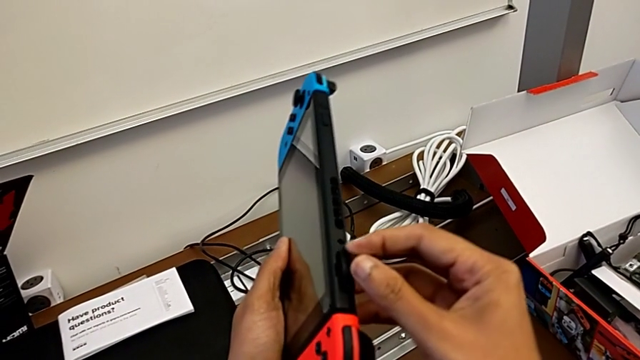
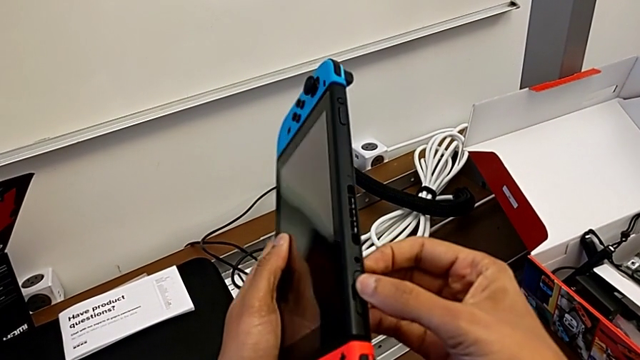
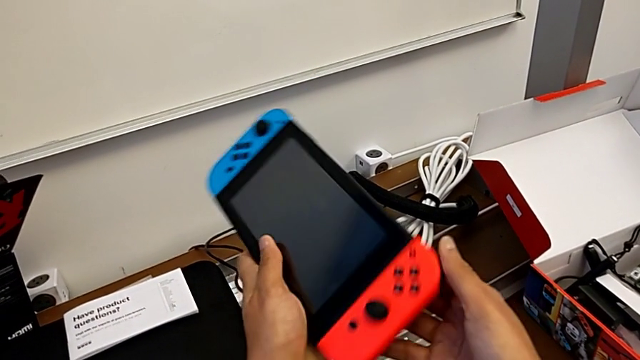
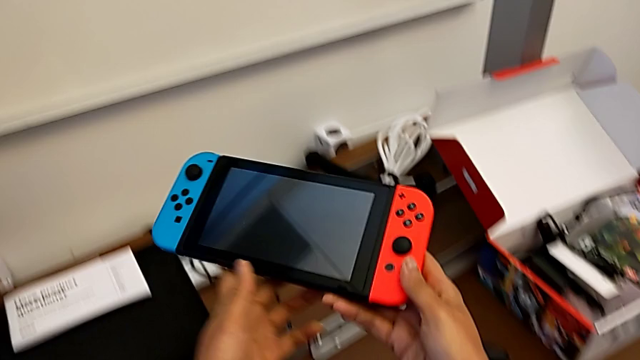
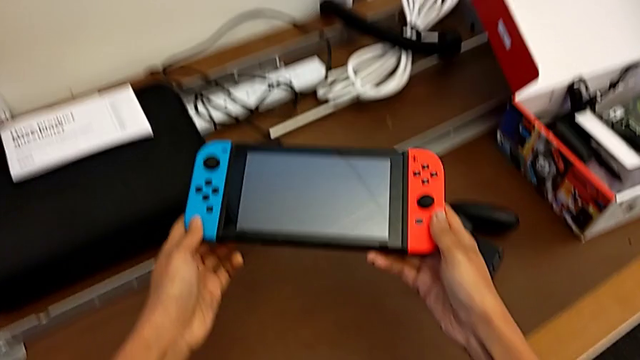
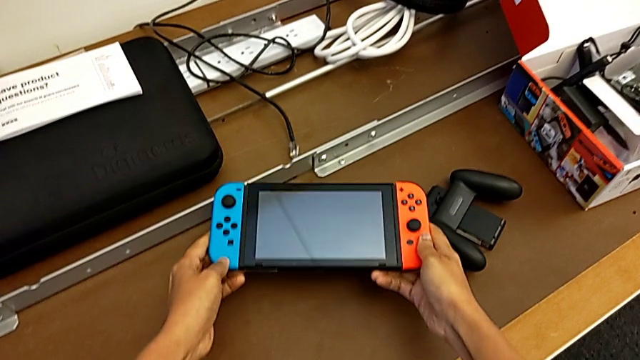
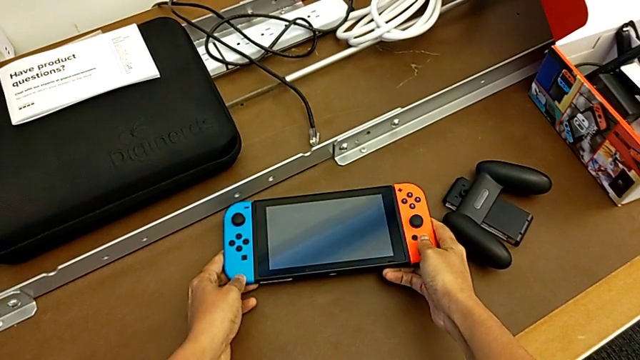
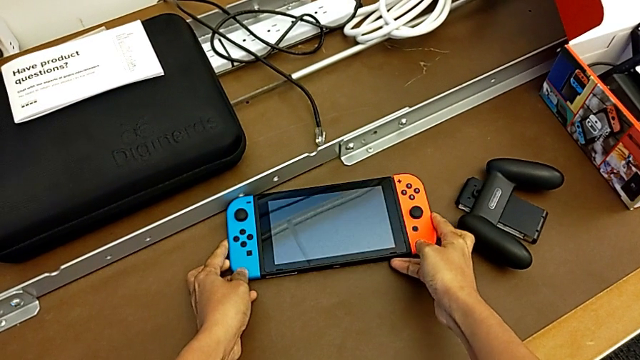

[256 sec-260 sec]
The camera wearer is changing the game card of the Nintendo Switch. They place the Nintendo Switch.

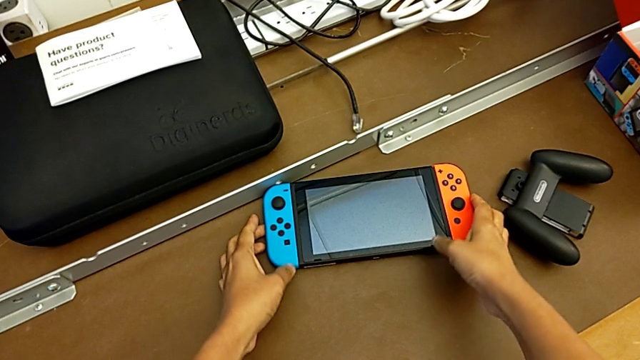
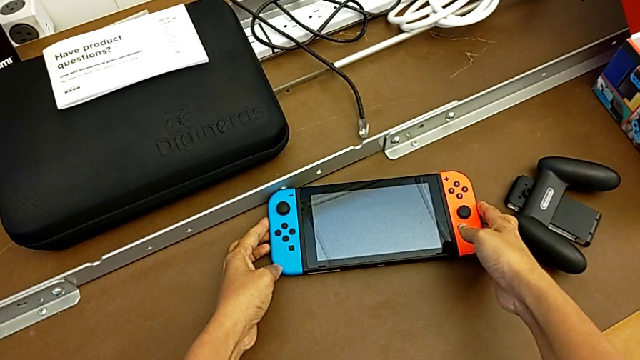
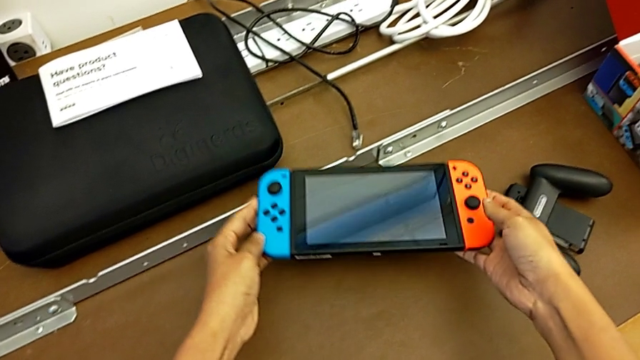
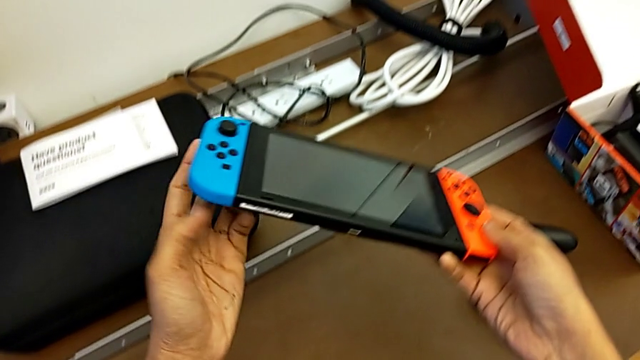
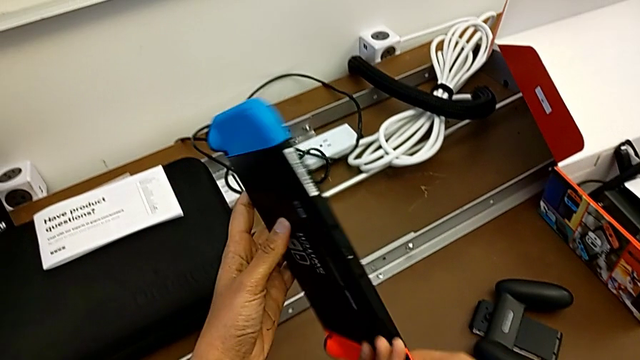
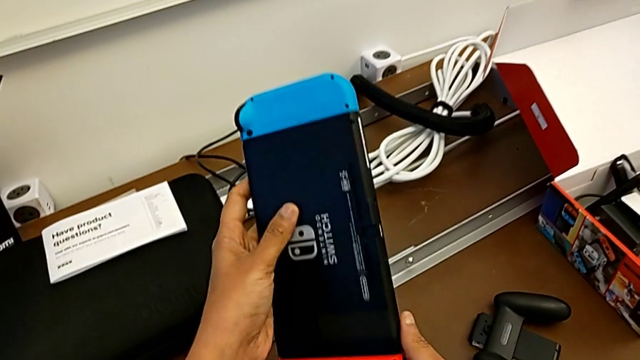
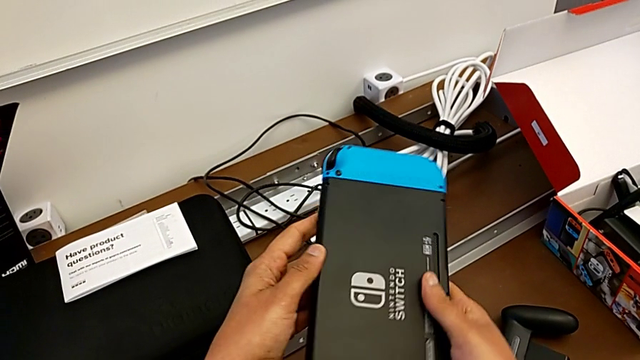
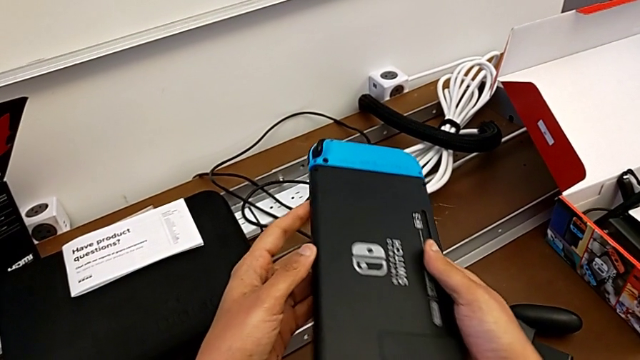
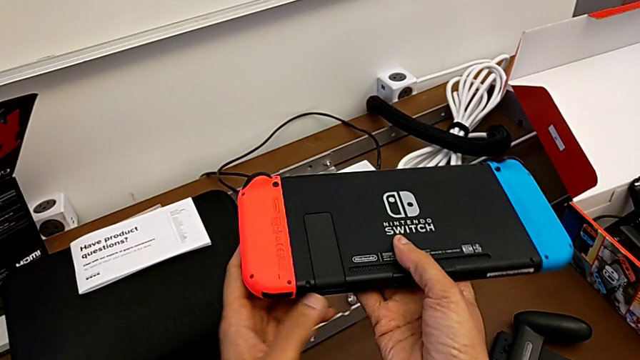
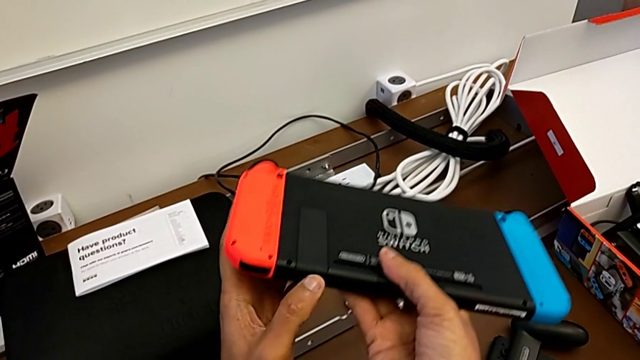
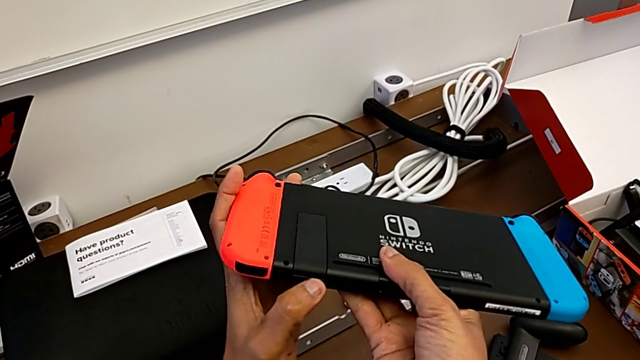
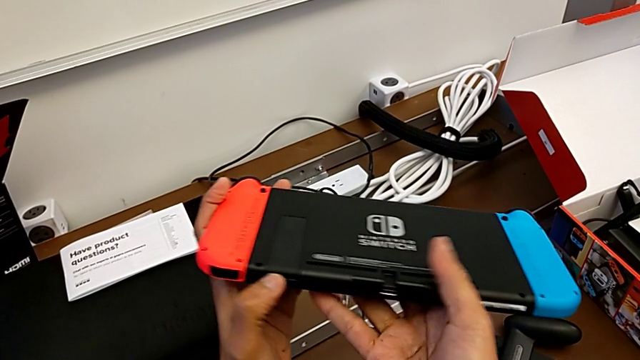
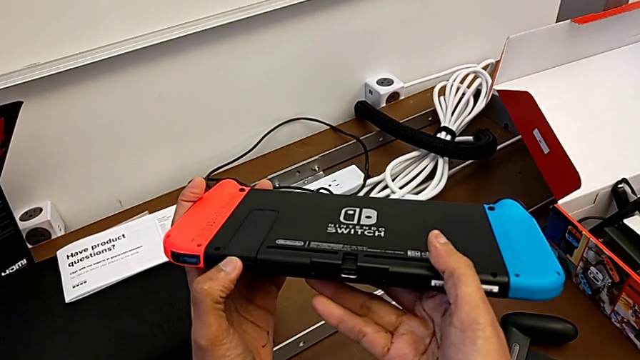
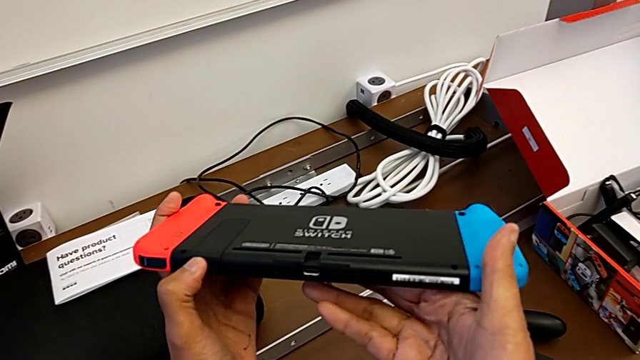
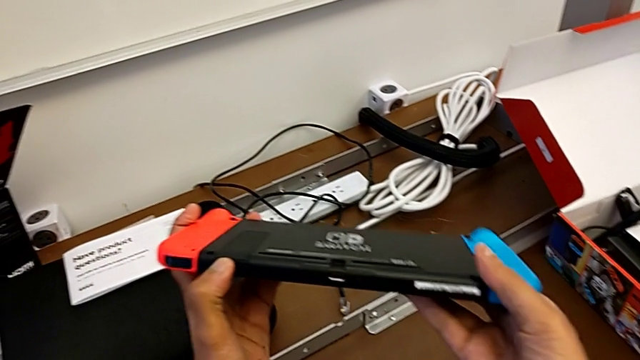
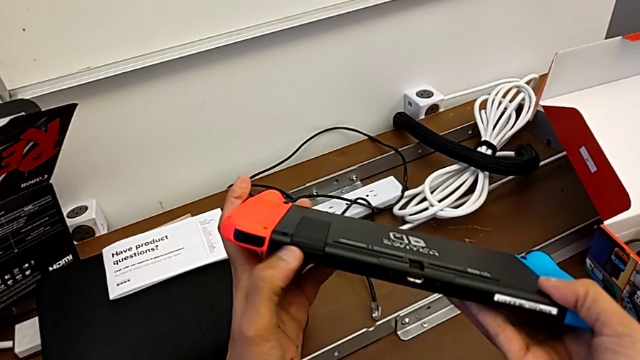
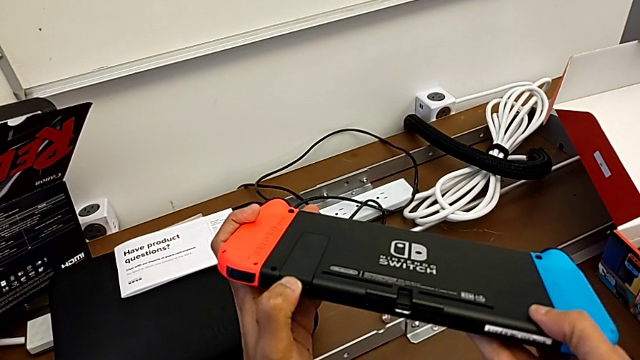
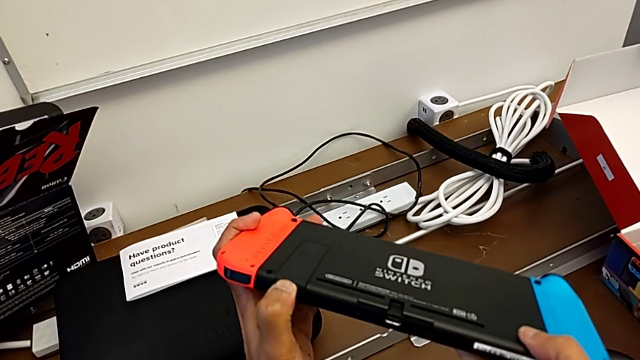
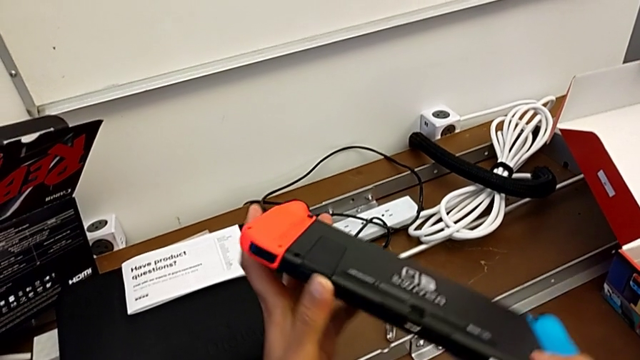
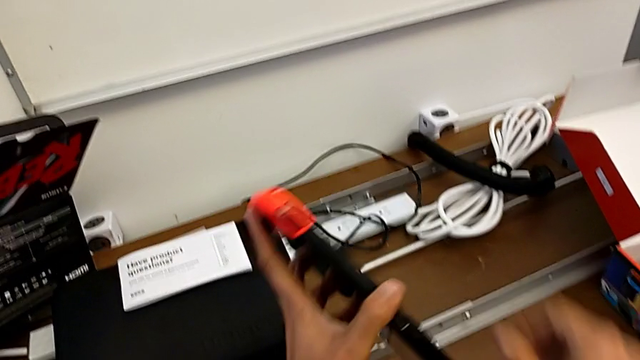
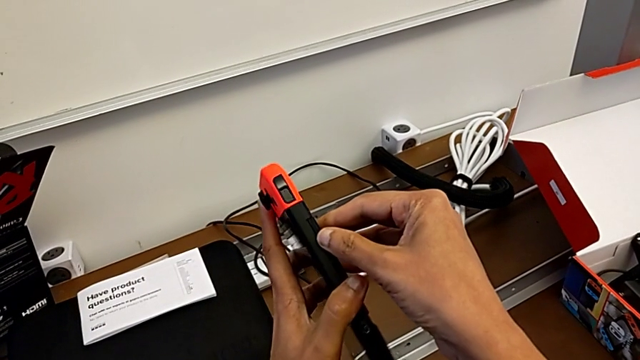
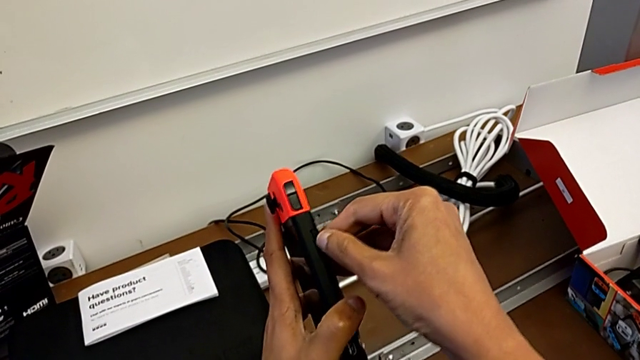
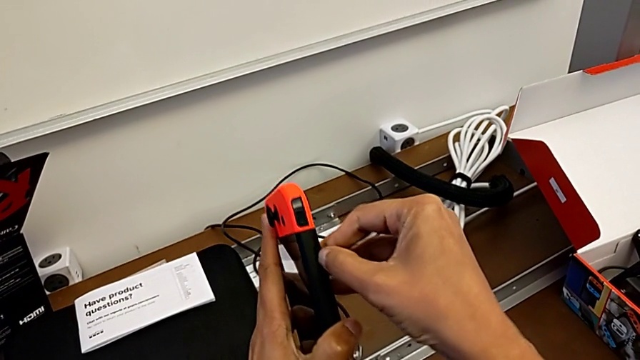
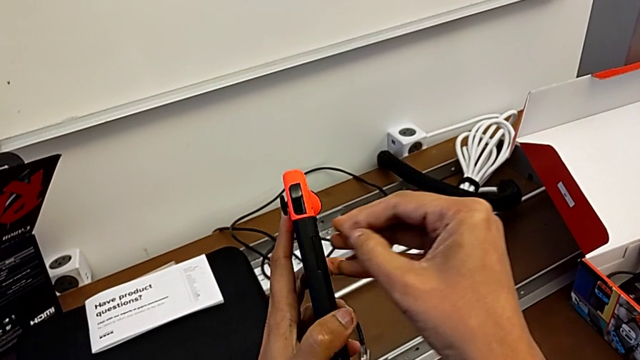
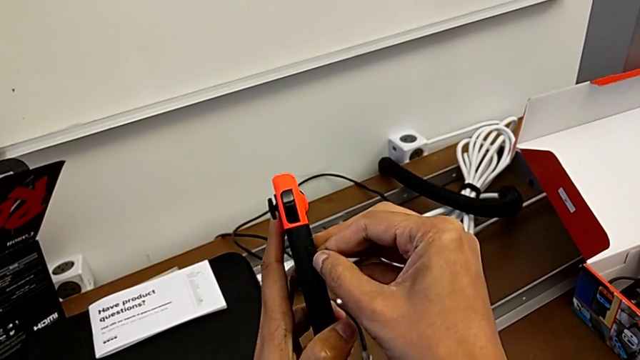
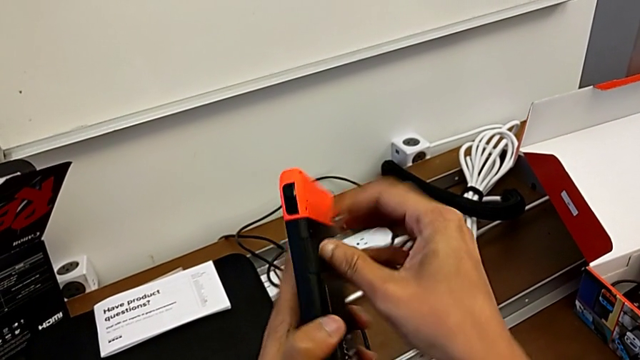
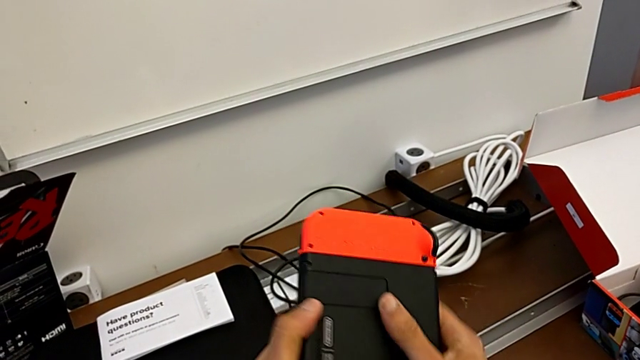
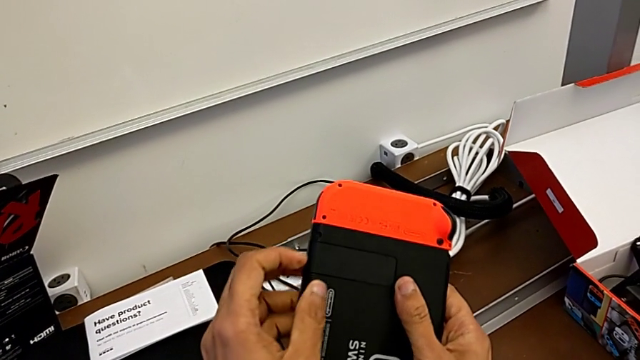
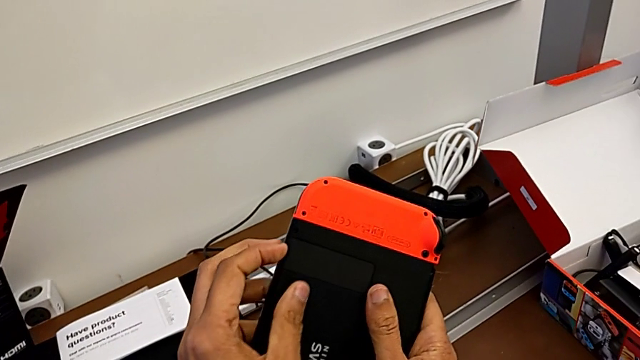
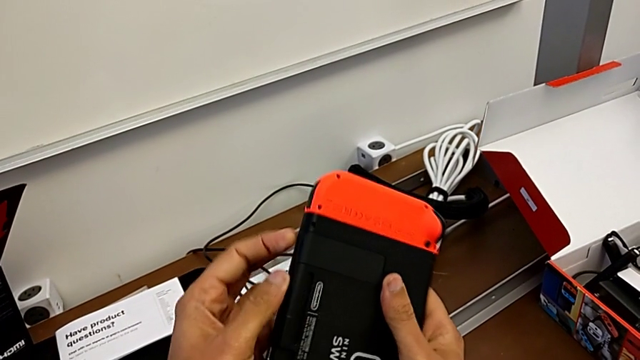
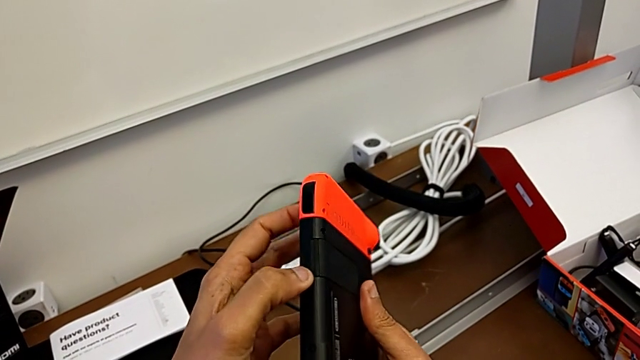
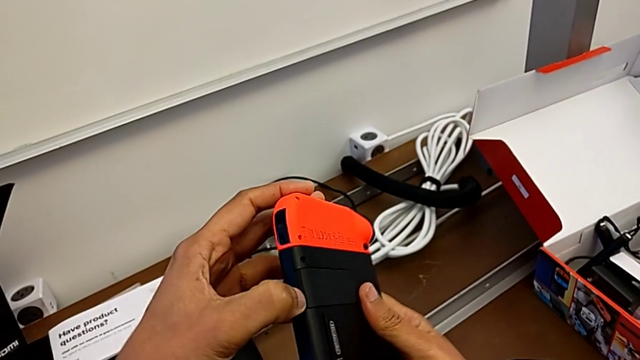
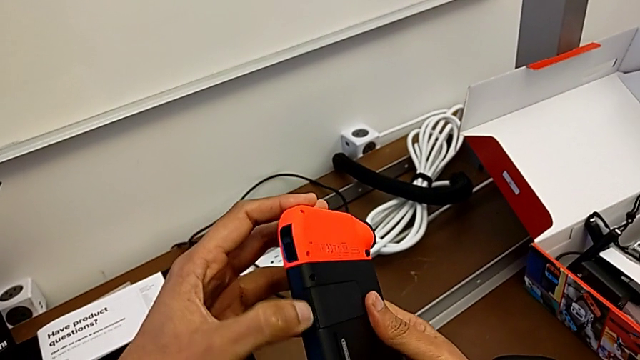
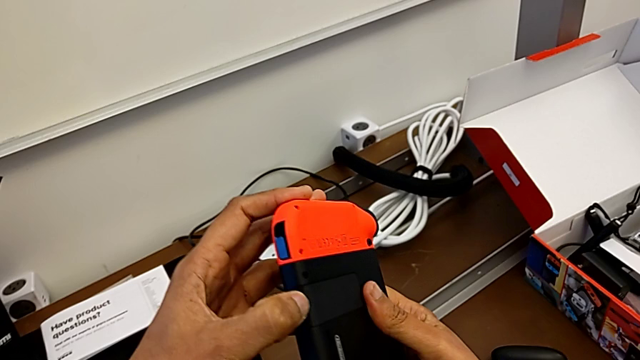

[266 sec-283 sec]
The camera wearer is changing the micro SD card of the Nintendo Switch. They grab the Nintendo Switch, lift it, flip it, push the kickstand, rotate the Nintendo Switch and begin to push the kickstand.
